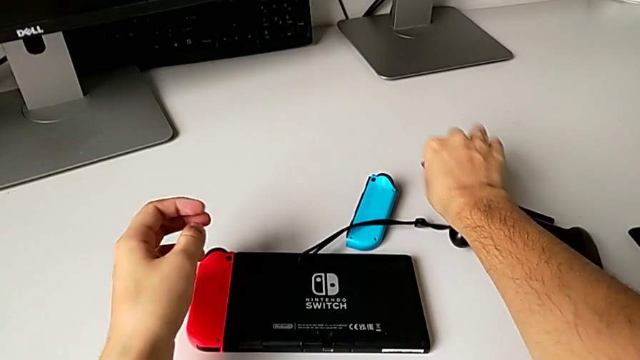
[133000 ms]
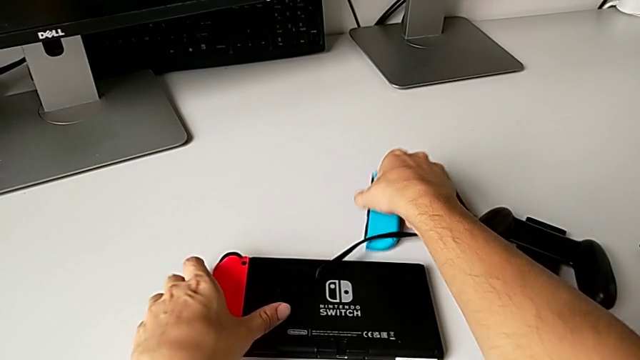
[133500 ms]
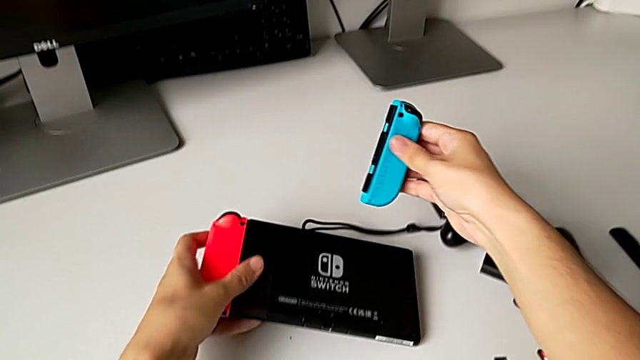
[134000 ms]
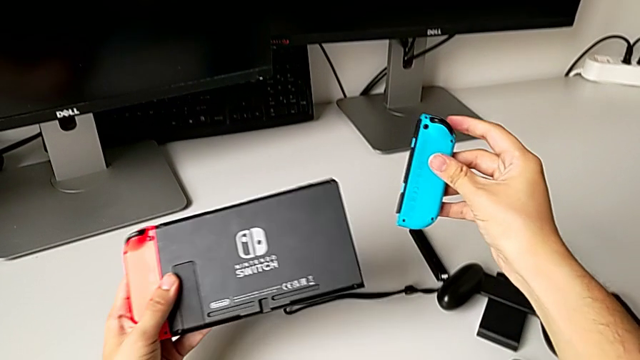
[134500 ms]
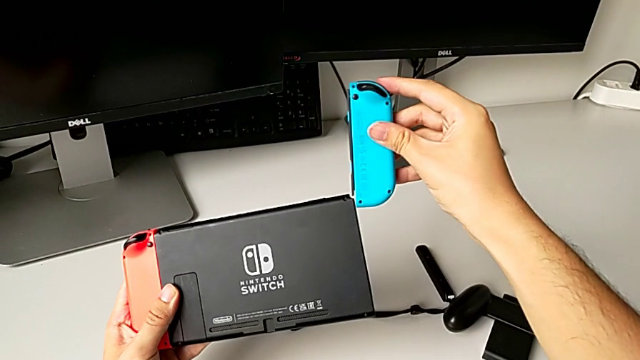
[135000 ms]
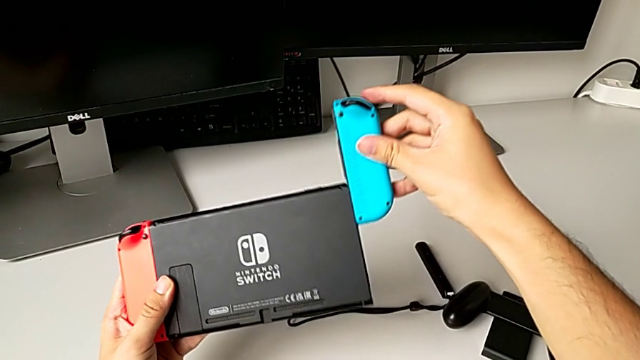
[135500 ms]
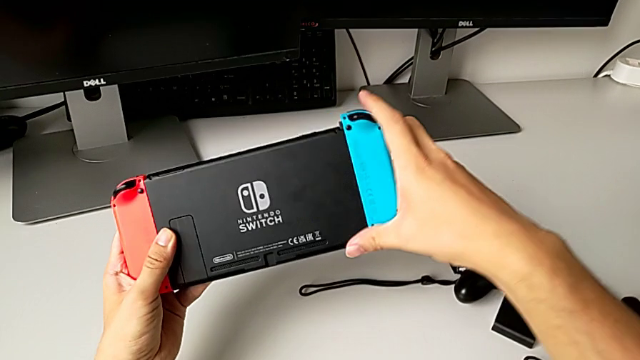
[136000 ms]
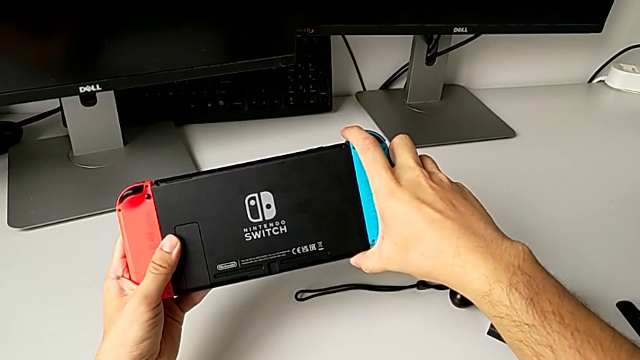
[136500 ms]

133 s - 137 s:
The camera wearer is changing the Joy-Con controllers to the handheld mode. They grab the blue Joy-Con controller, grab the Nintendo Switch and insert the blue Joy-Con controller.

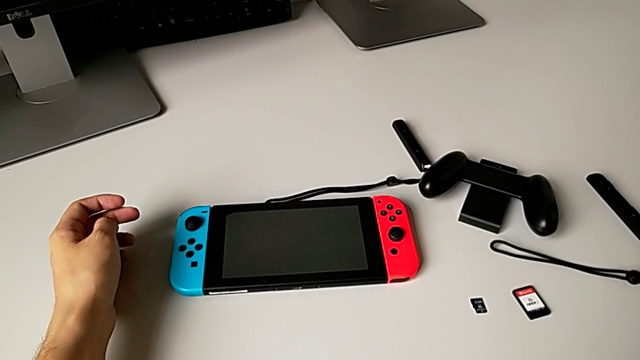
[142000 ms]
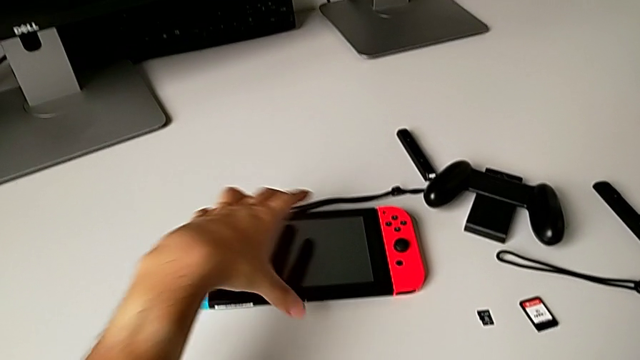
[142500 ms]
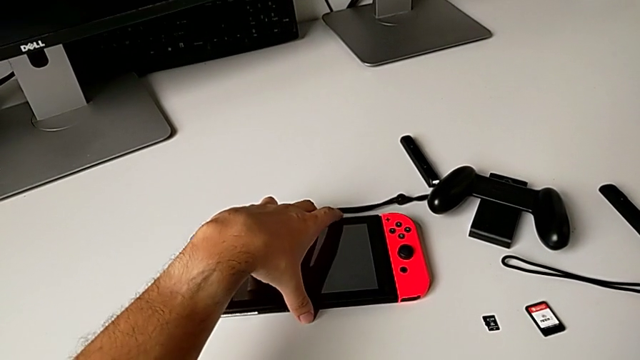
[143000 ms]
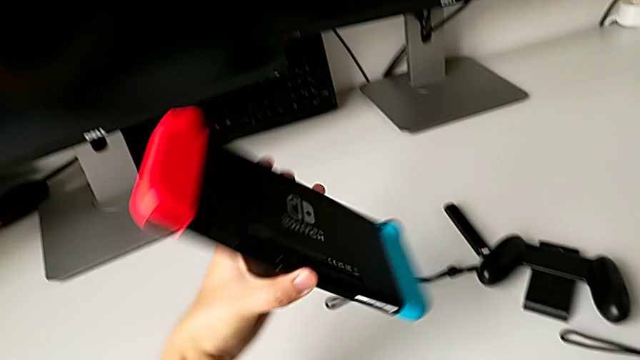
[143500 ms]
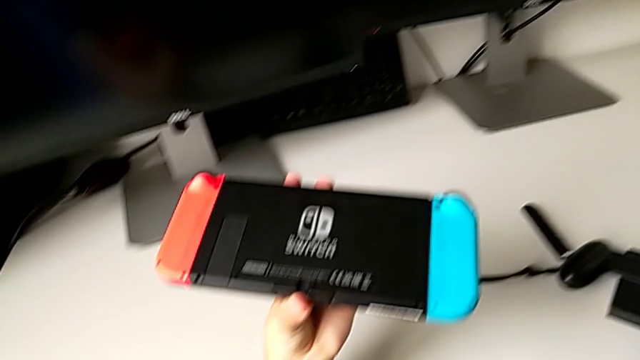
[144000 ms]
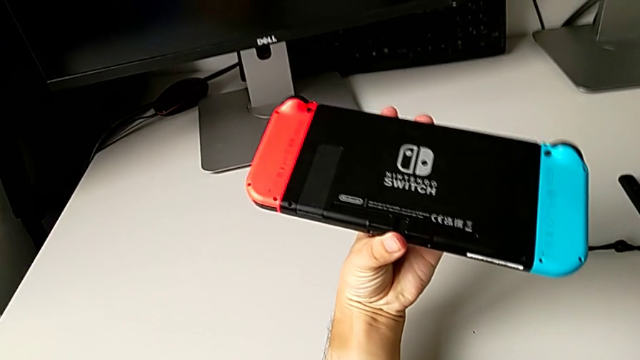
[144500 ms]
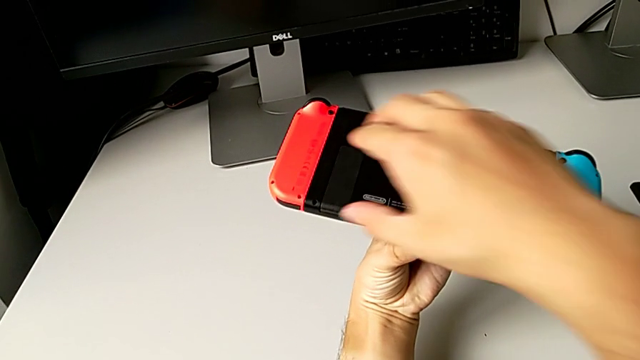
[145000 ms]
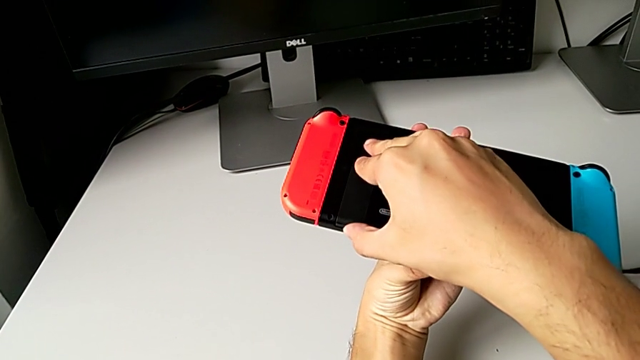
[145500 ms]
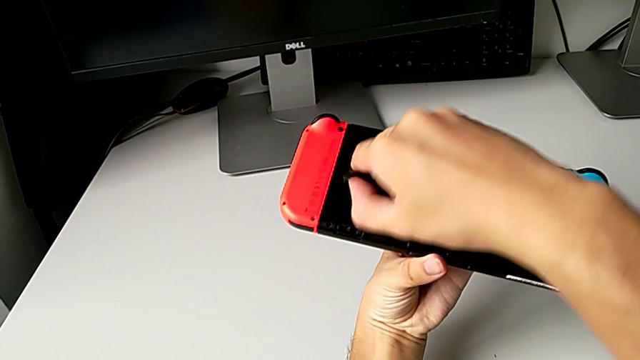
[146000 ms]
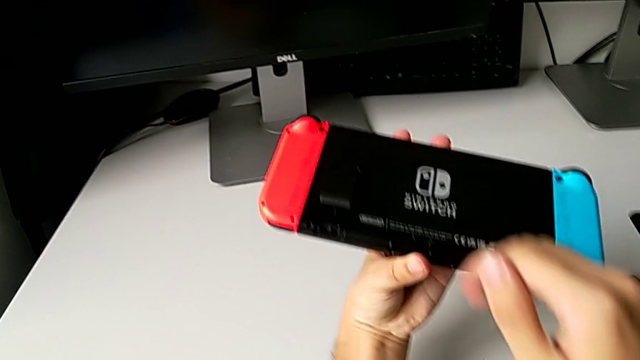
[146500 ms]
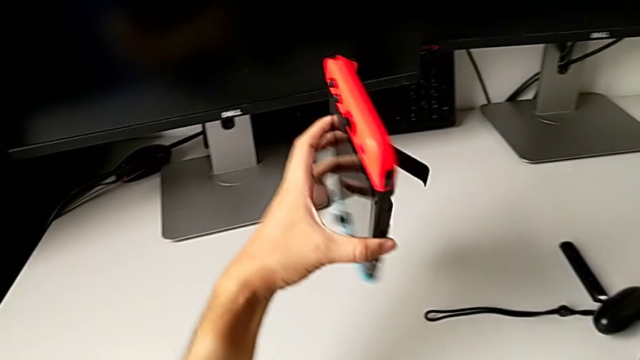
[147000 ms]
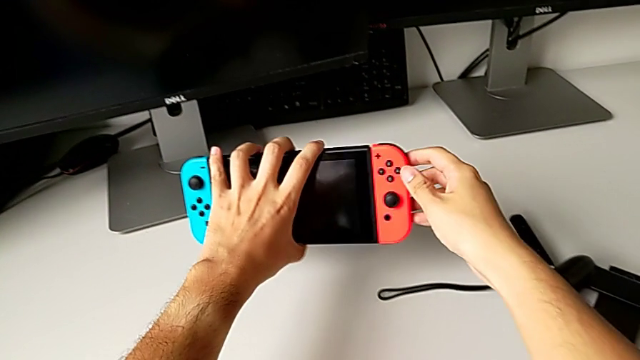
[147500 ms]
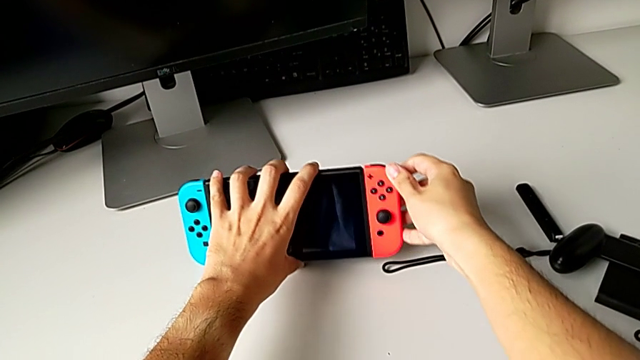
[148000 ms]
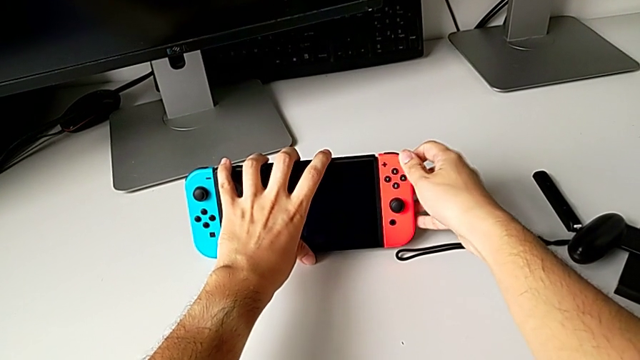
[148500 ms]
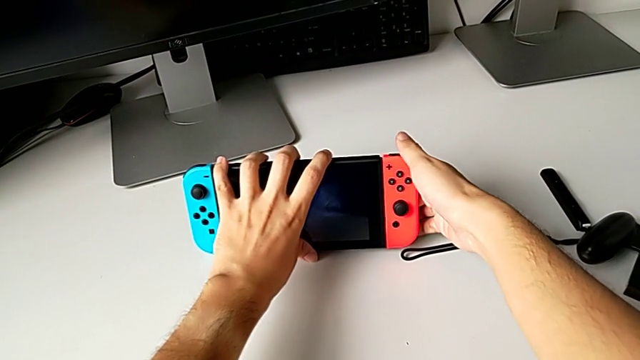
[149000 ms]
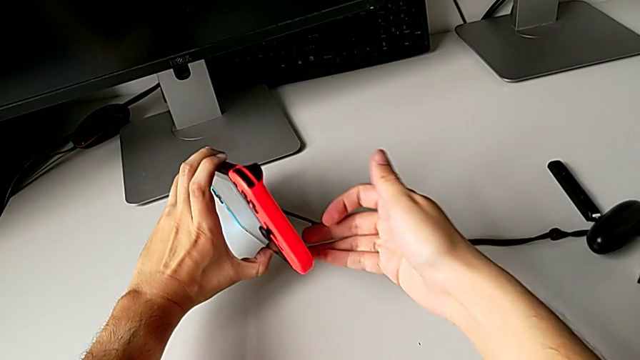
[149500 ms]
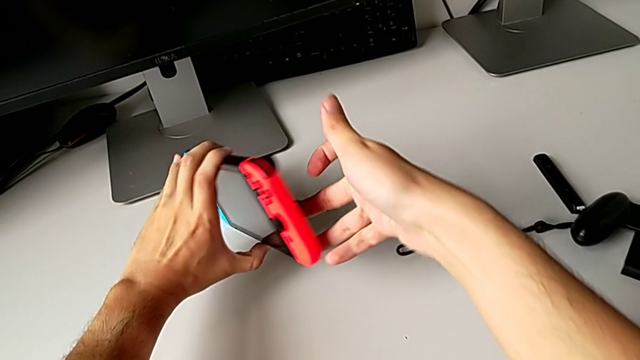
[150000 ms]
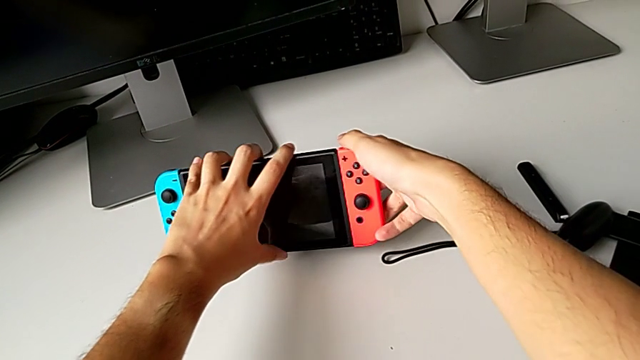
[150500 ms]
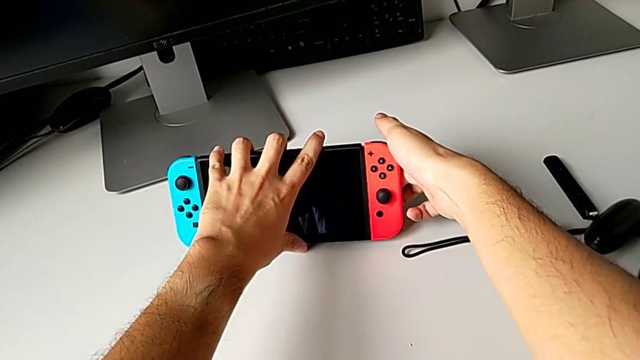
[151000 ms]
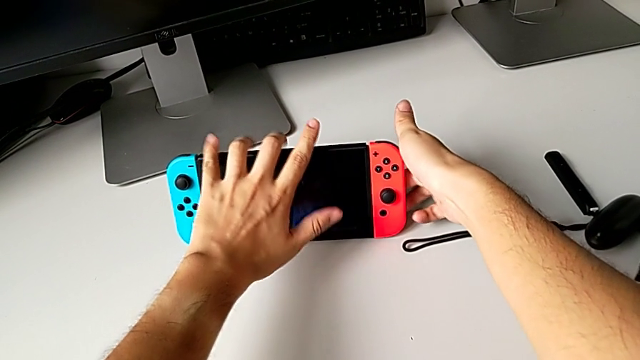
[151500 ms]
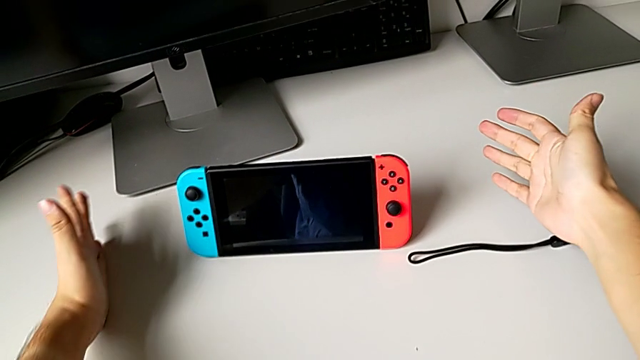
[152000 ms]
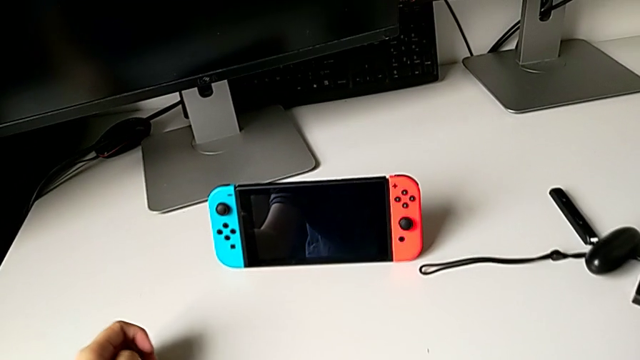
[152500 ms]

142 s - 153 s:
The camera wearer pulls the kickstand. They grab the Nintendo Switch, open the kickstand, wrongly stand the Nintendo Switch, not opening the kickstand correctly, push the kickstand and stand the Nintendo Switch.

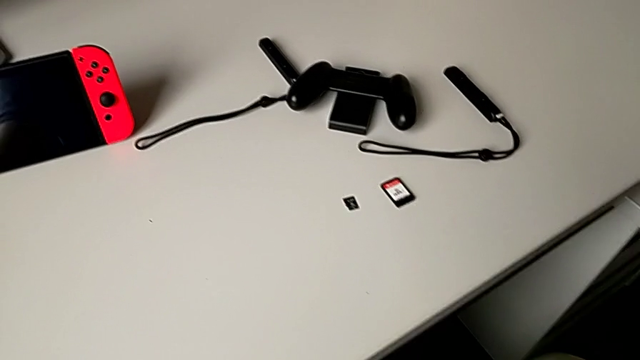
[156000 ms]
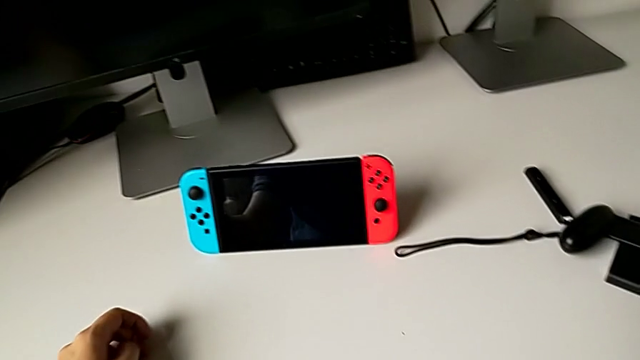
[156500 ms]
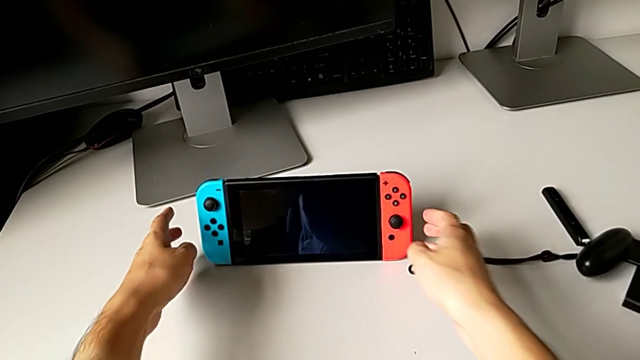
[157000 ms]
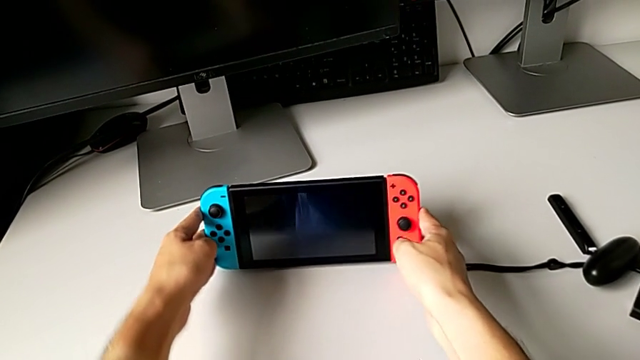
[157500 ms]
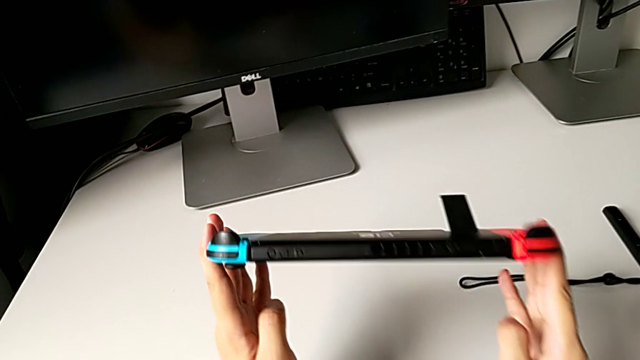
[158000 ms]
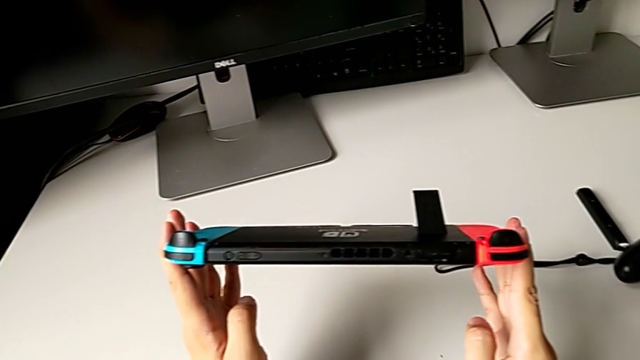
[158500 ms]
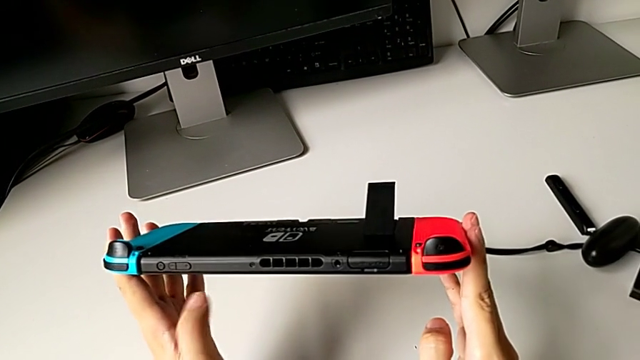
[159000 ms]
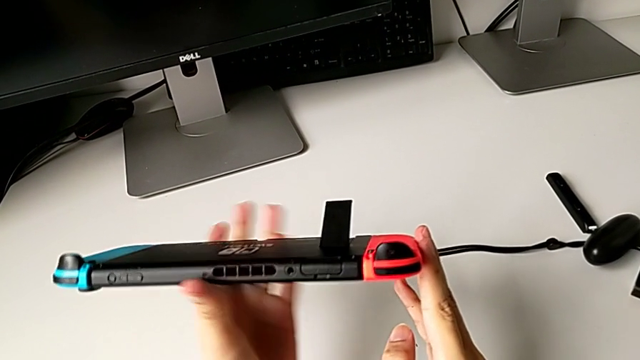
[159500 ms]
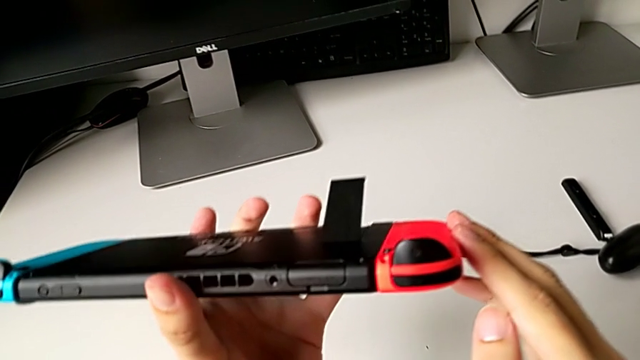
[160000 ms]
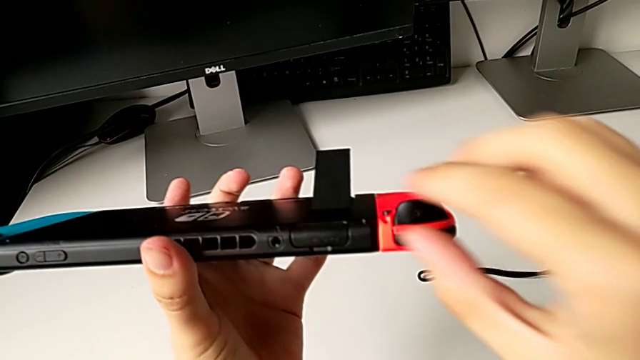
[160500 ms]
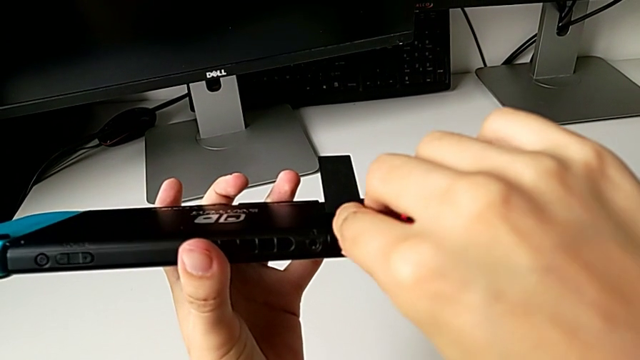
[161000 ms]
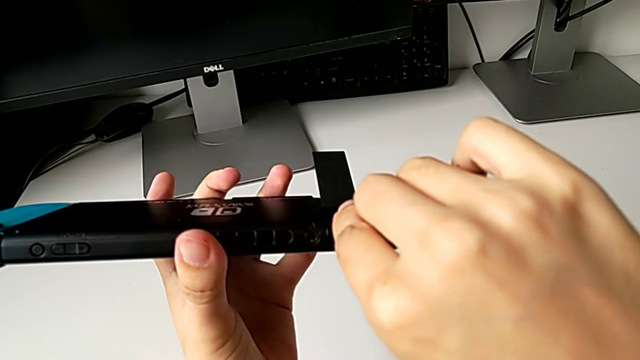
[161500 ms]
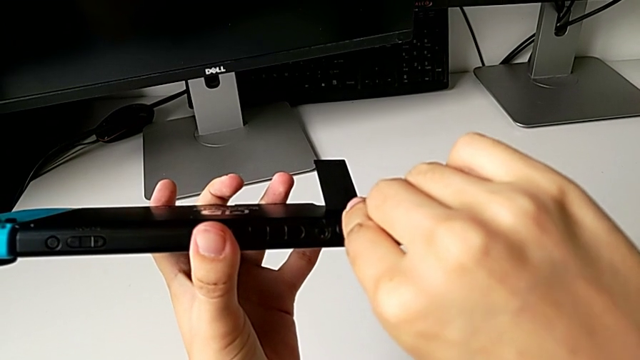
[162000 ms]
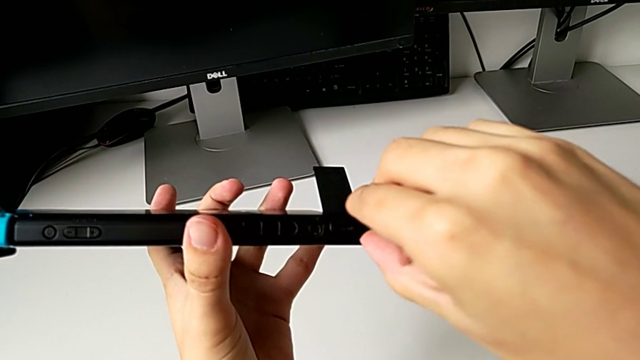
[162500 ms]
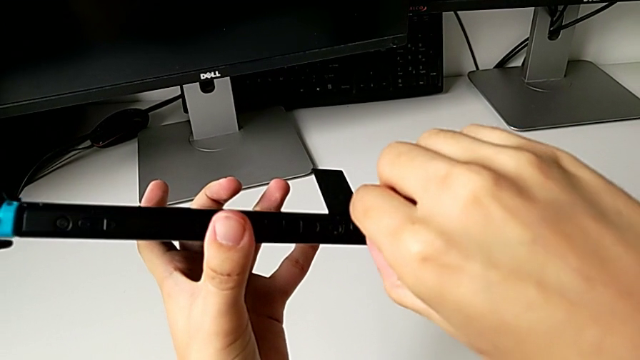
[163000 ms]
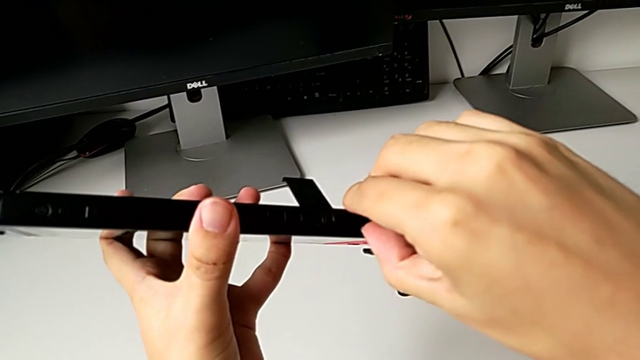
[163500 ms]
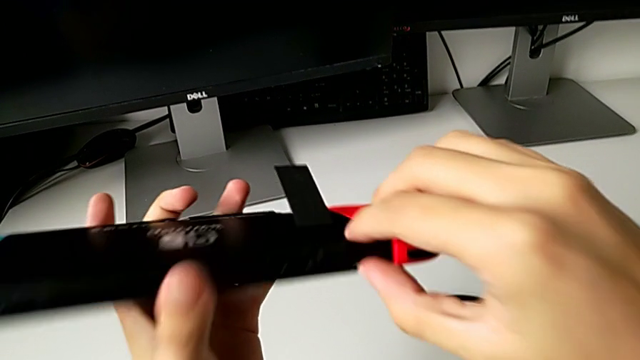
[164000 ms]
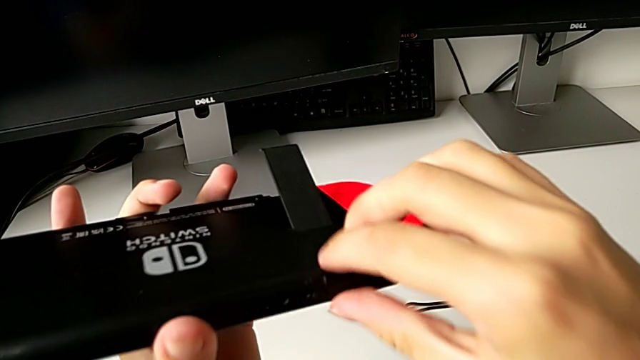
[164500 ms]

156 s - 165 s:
The camera wearer is changing the game card on the Nintendo Switch. They grab the Nintendo Switch, inspect the top of the Nintendo Switch and begin to wrongly open the game slot.
